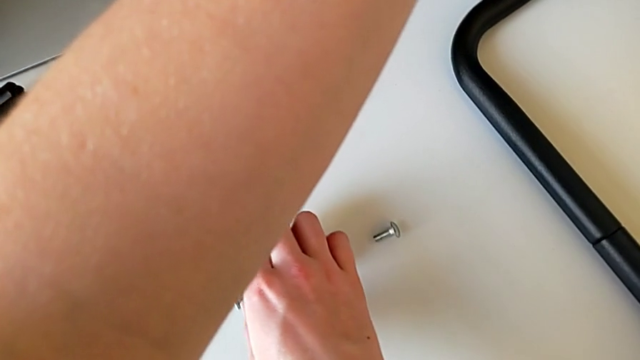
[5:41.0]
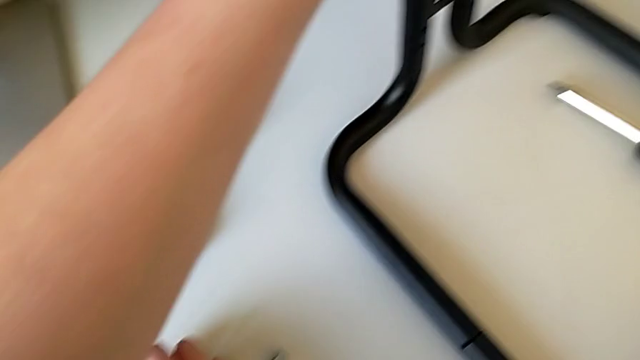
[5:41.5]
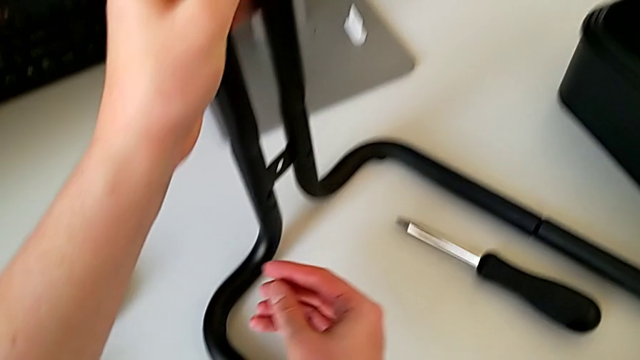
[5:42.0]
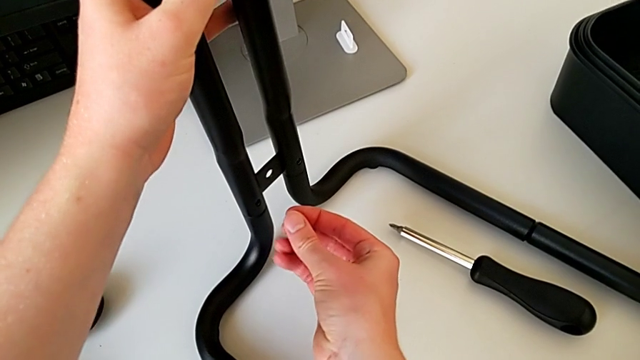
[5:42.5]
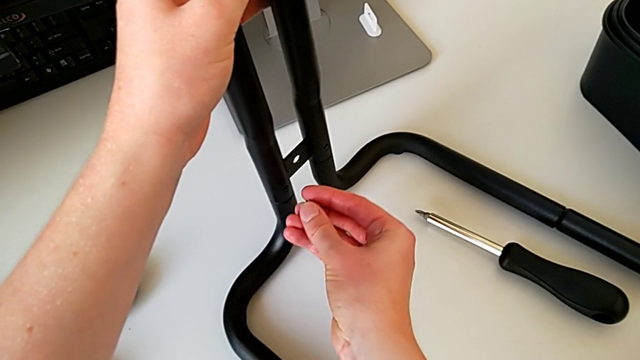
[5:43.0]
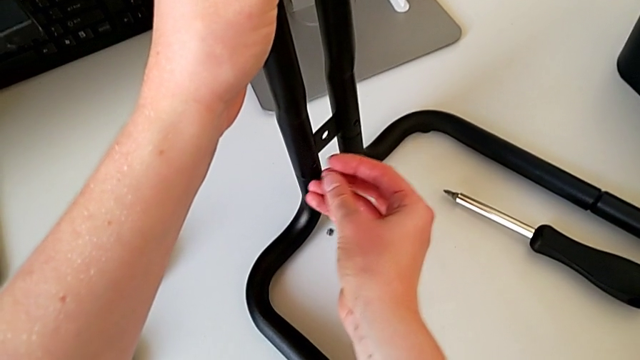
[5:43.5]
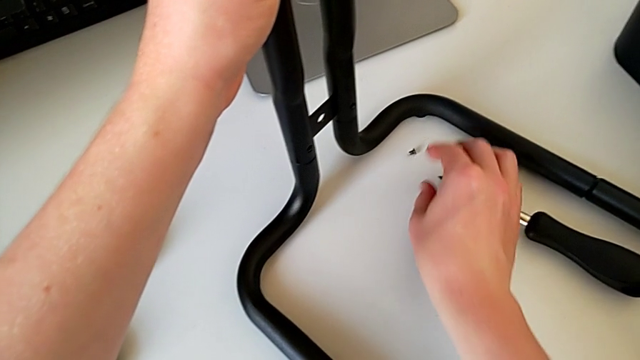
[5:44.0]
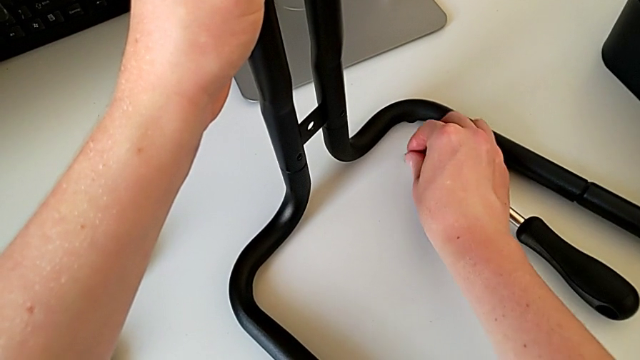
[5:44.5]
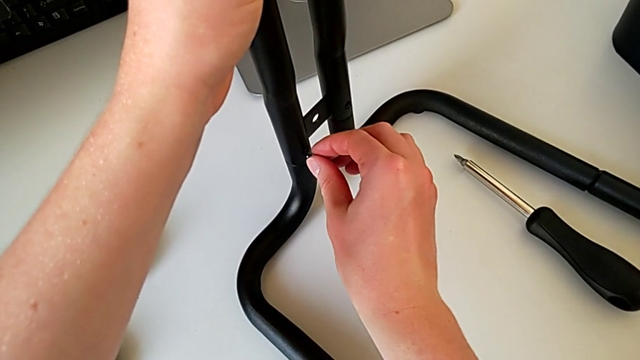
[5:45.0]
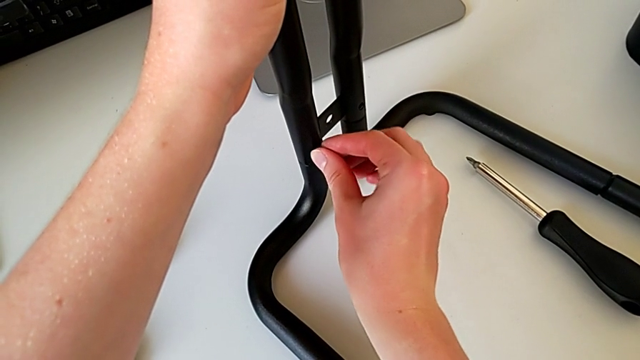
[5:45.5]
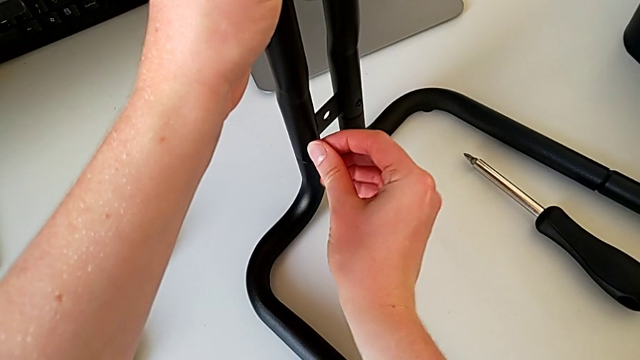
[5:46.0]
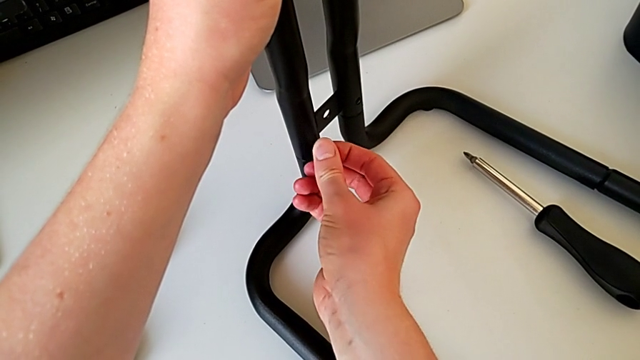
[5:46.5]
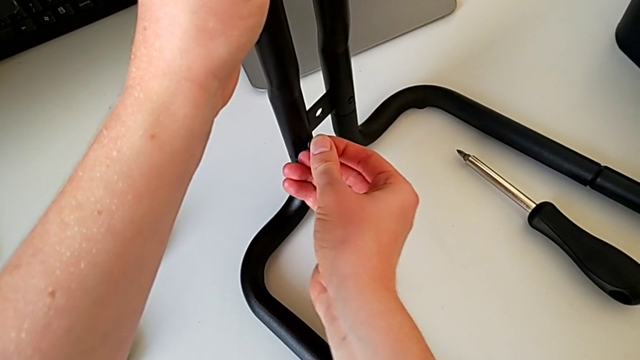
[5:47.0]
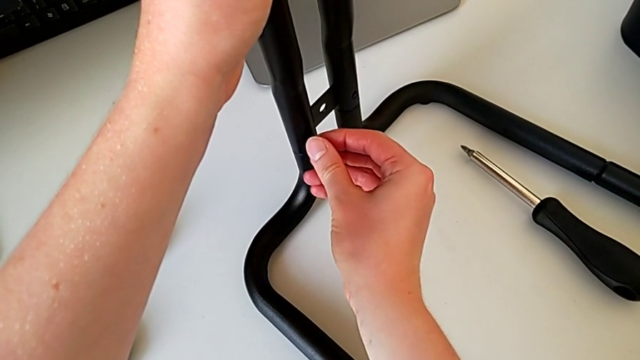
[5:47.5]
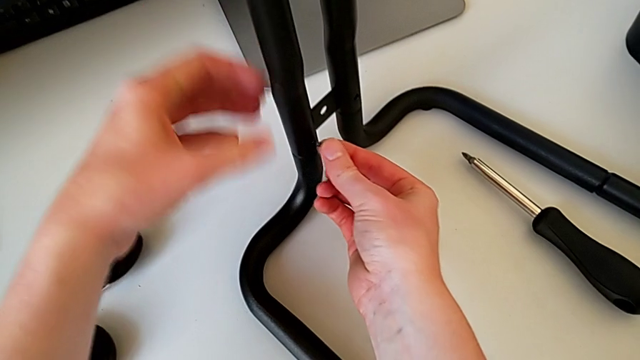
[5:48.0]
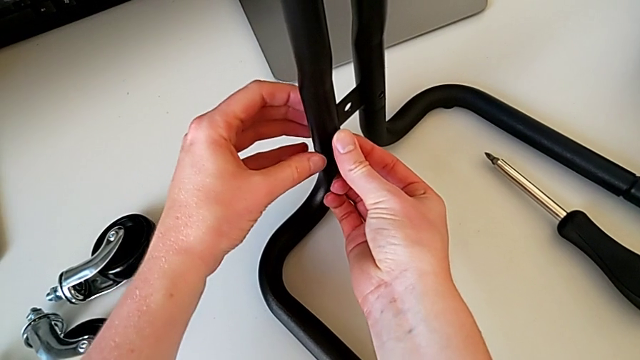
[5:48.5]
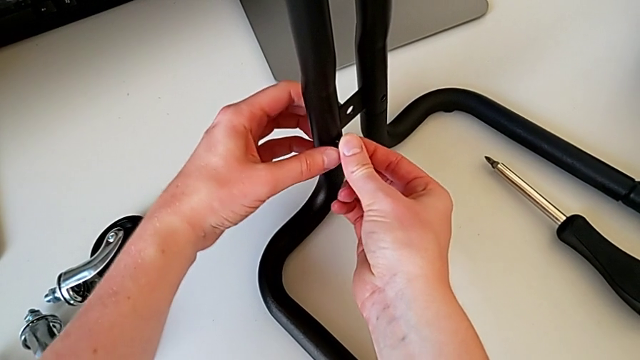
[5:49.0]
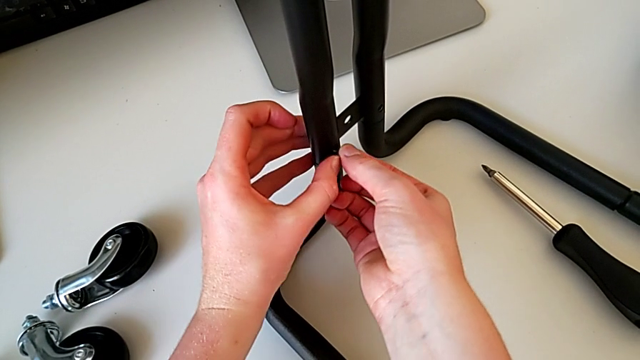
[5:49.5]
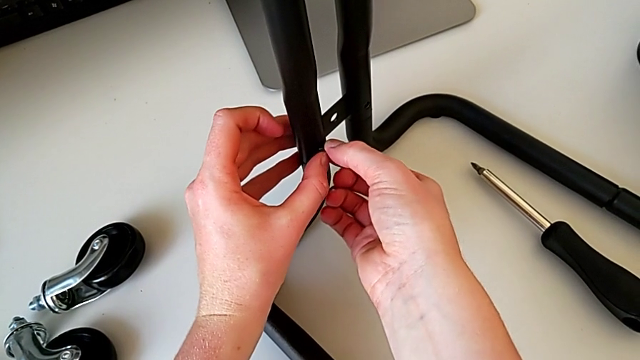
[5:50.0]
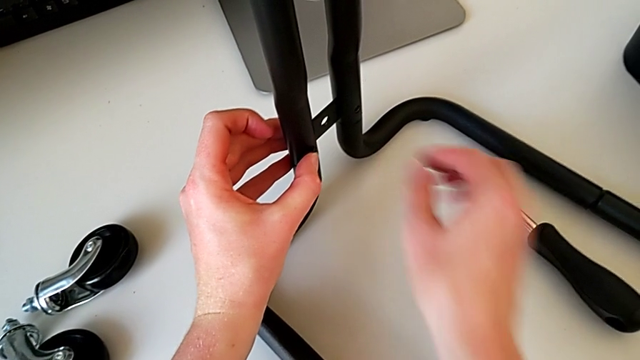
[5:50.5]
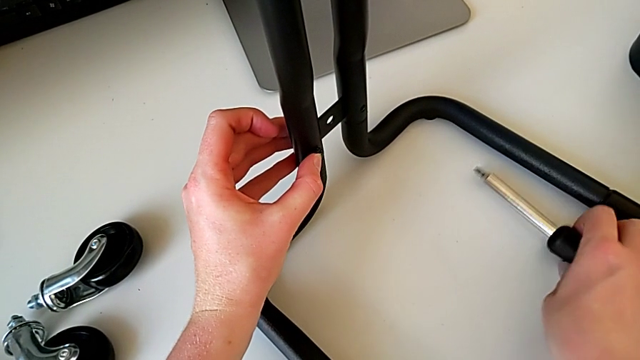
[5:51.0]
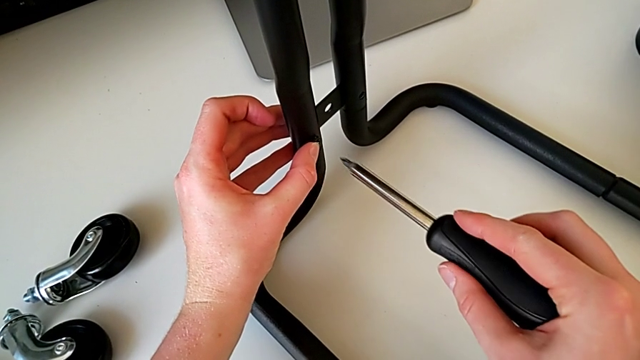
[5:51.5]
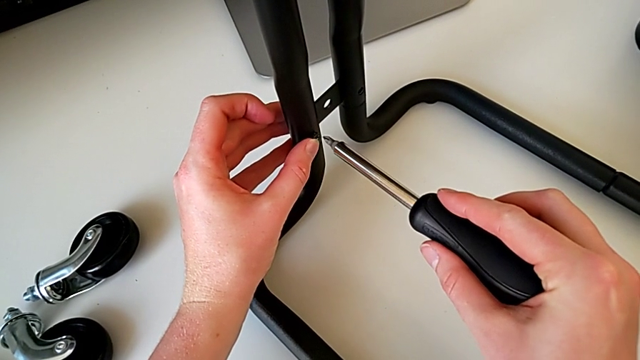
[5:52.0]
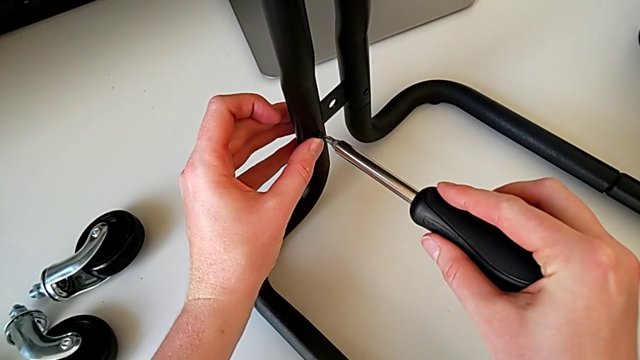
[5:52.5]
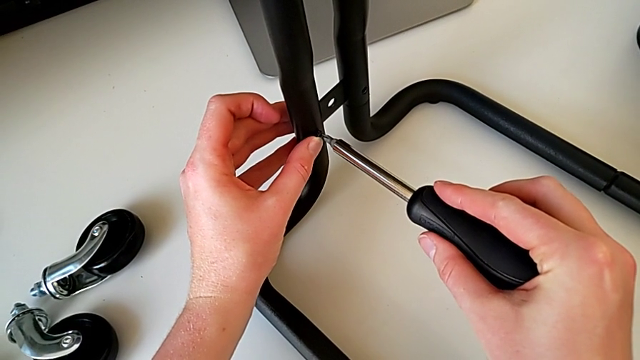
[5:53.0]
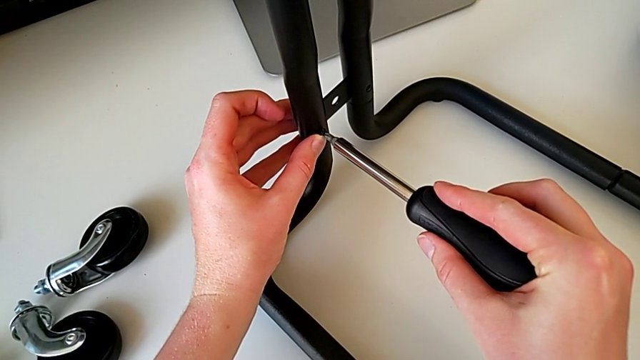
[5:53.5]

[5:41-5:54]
The camera wearer is assembling the bars on the left. They grab the screw, wrongly drop it, grab it and insert it. They grab the screwdriver and insert it.

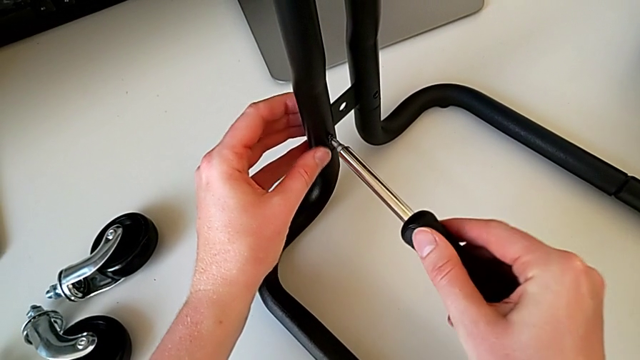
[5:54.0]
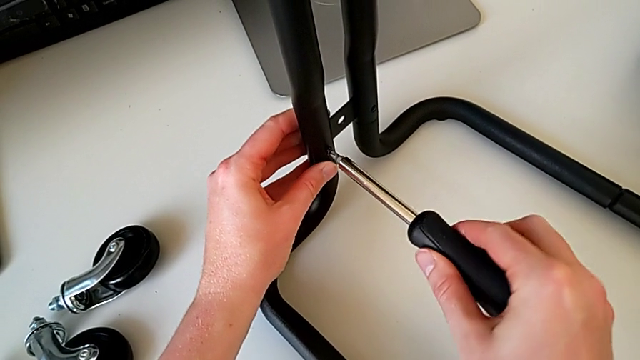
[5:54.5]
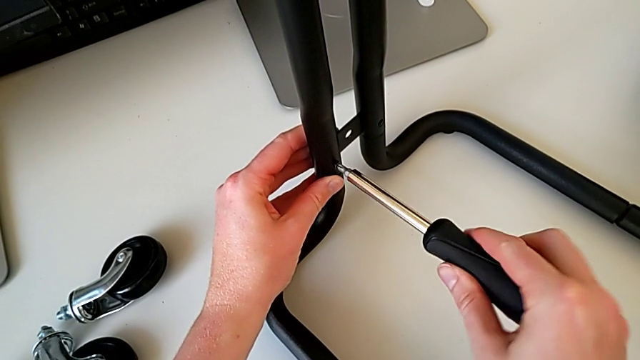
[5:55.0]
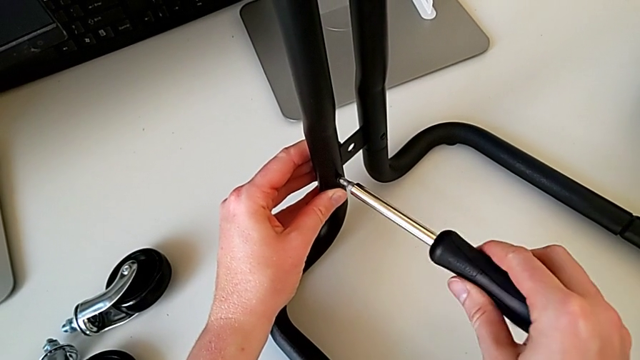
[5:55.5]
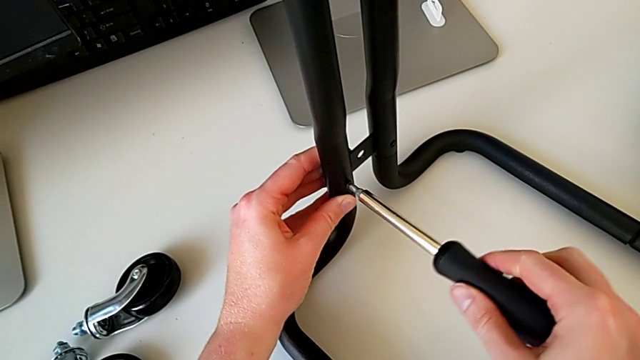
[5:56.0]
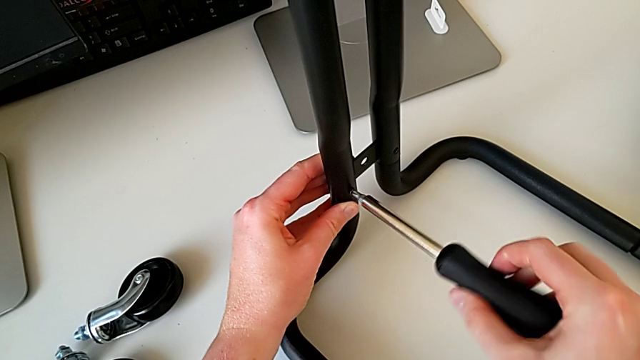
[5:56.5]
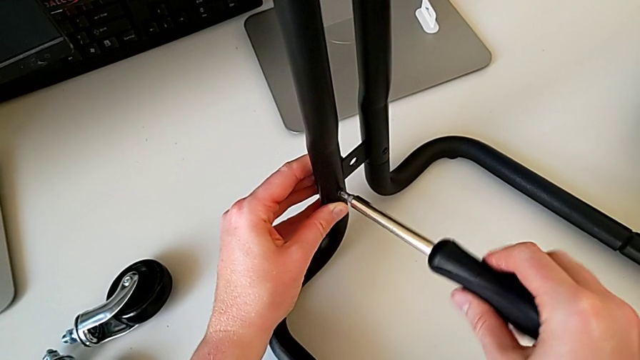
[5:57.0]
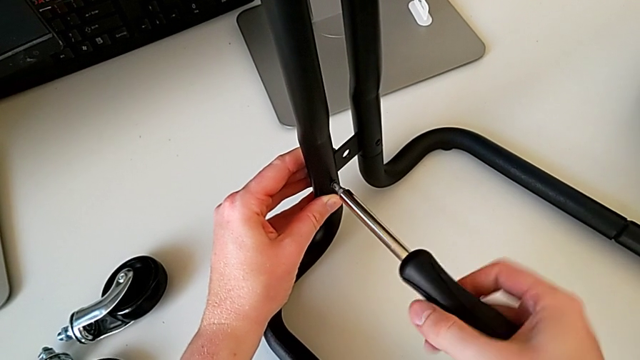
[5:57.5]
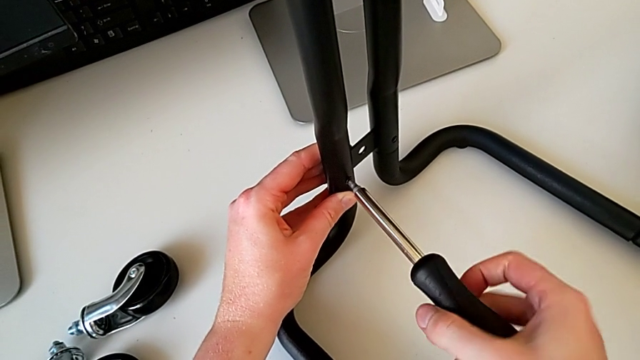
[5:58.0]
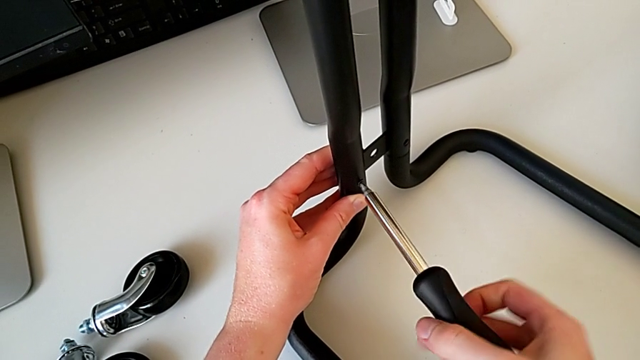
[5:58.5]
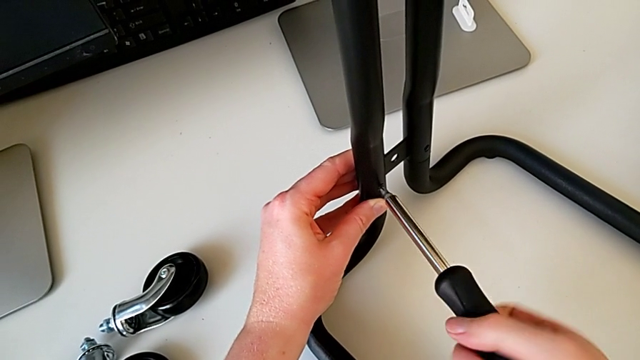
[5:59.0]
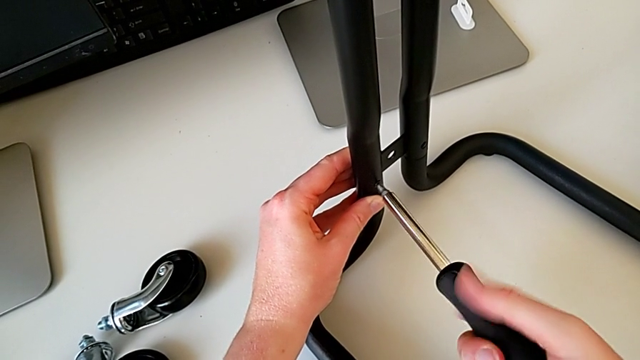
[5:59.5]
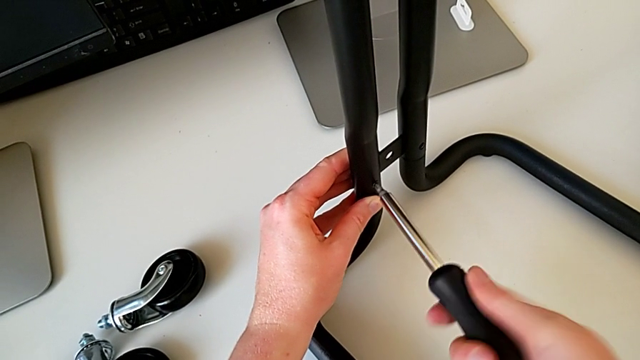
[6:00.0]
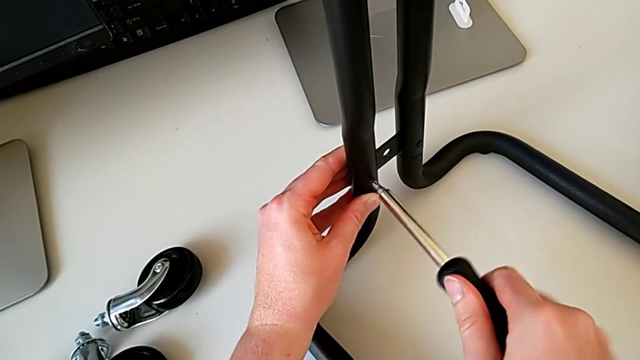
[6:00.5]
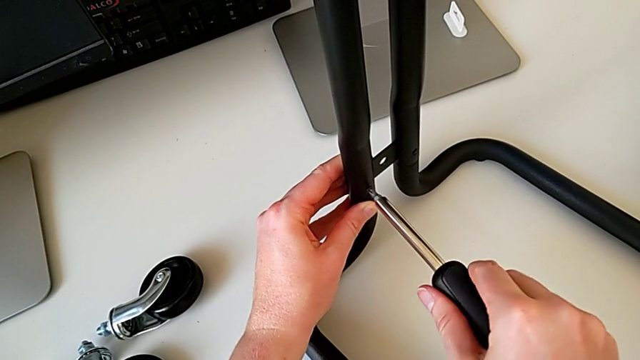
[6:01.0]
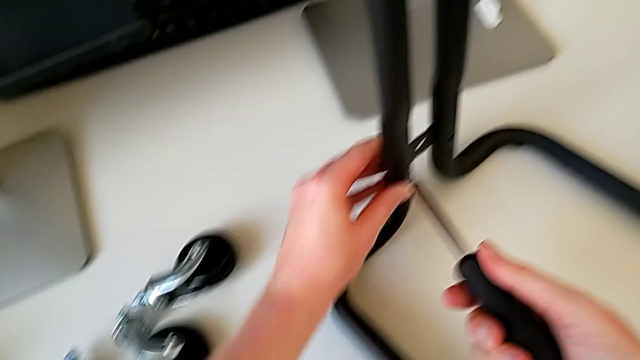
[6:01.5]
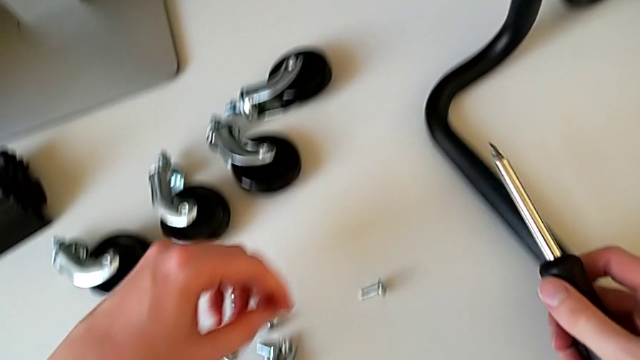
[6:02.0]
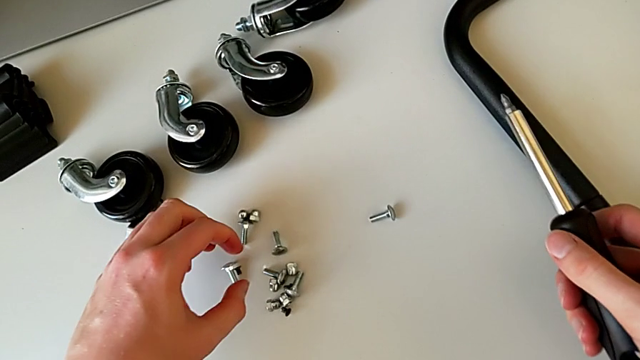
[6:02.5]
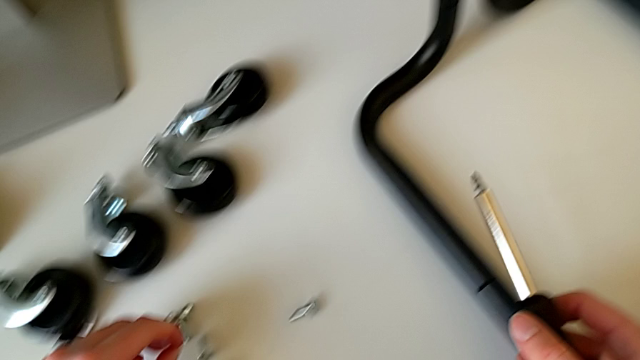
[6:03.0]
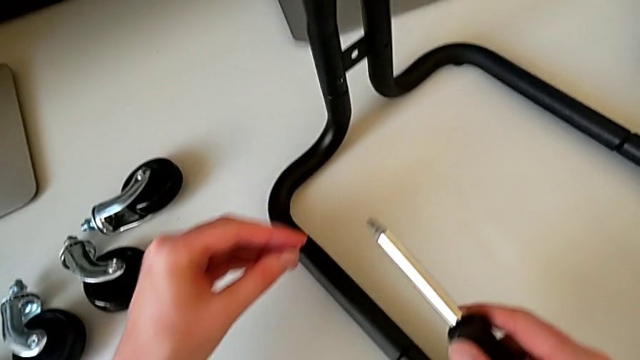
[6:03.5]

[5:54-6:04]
The camera wearer is assembling the bars on the left. They screw the screwdriver, withdraw it and grab the screw.
